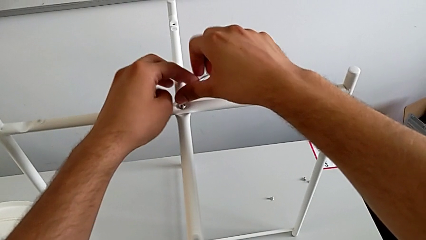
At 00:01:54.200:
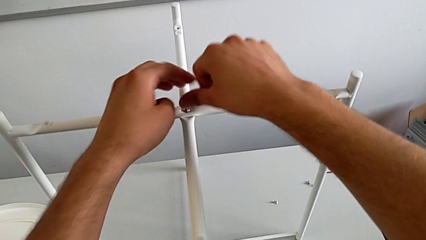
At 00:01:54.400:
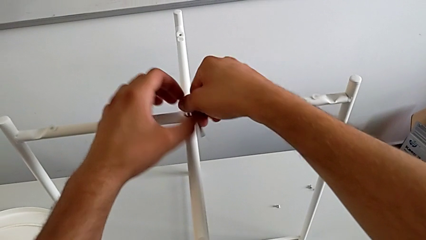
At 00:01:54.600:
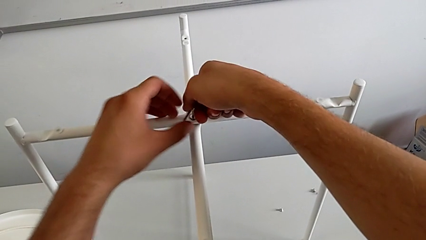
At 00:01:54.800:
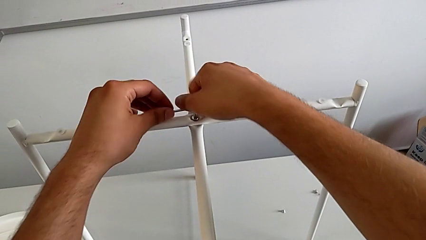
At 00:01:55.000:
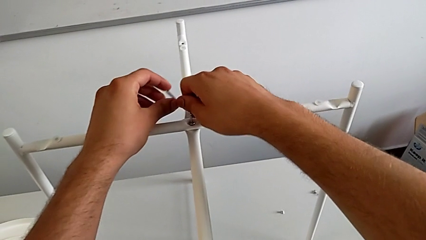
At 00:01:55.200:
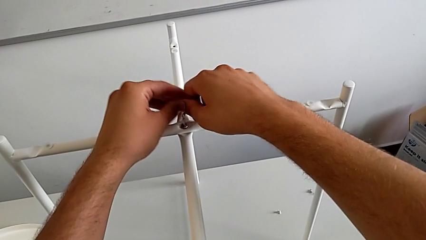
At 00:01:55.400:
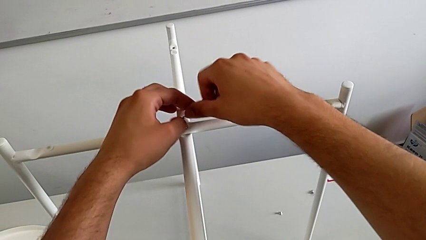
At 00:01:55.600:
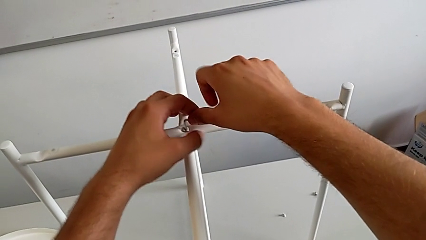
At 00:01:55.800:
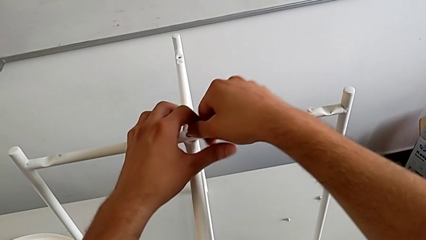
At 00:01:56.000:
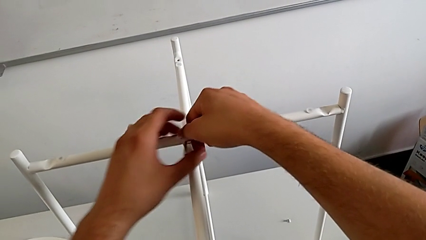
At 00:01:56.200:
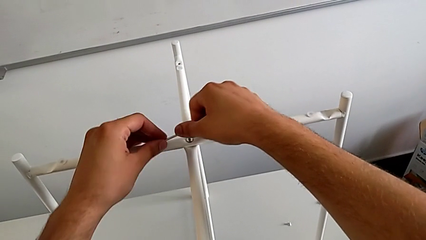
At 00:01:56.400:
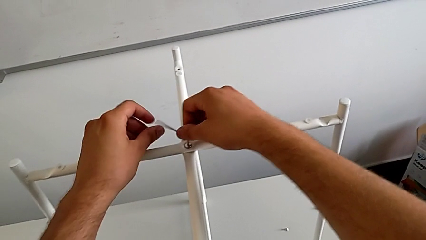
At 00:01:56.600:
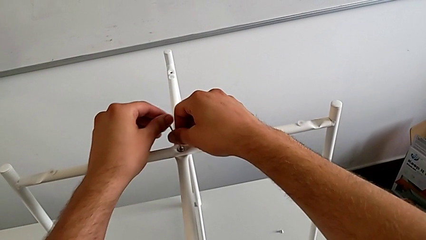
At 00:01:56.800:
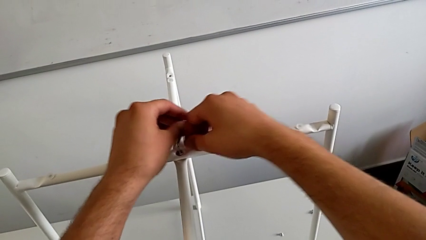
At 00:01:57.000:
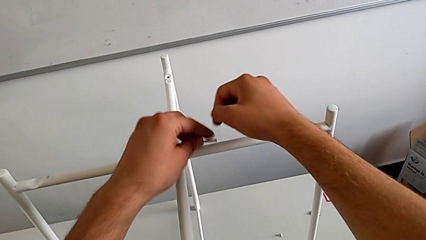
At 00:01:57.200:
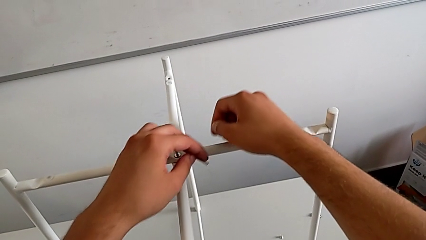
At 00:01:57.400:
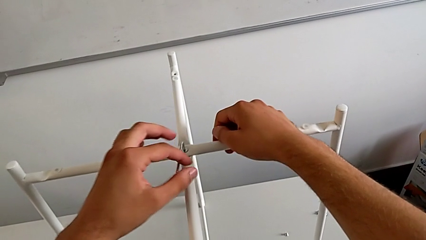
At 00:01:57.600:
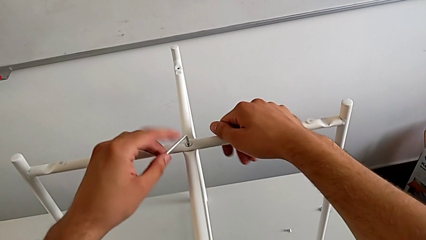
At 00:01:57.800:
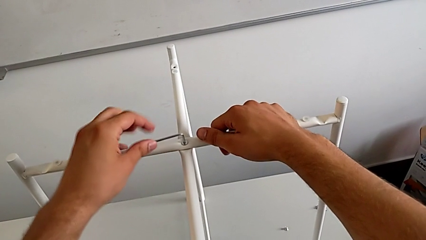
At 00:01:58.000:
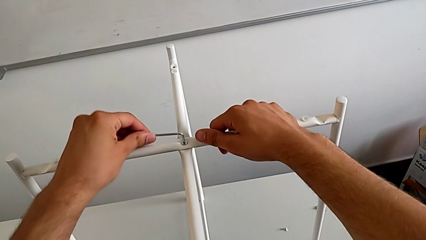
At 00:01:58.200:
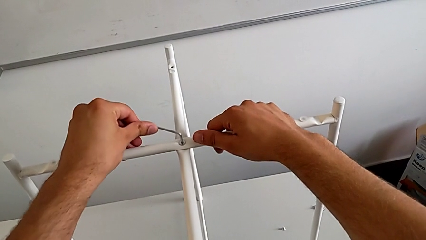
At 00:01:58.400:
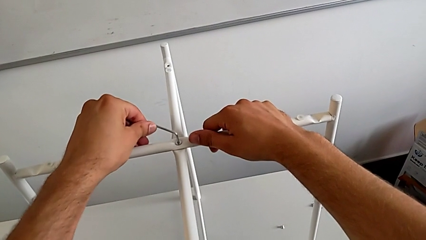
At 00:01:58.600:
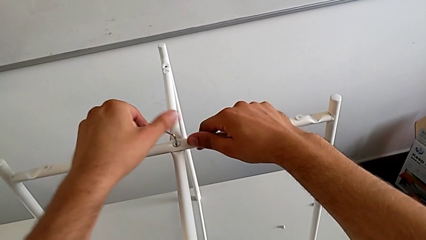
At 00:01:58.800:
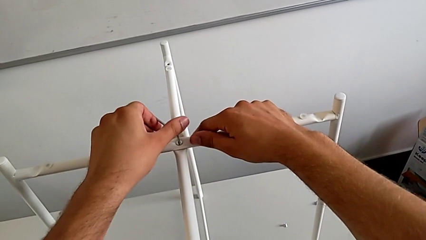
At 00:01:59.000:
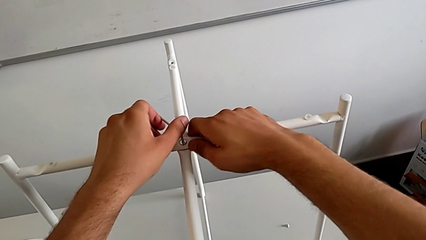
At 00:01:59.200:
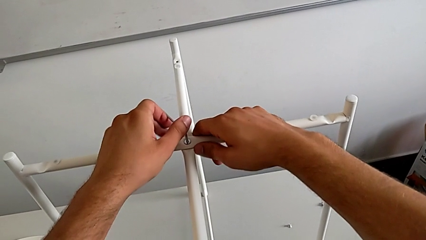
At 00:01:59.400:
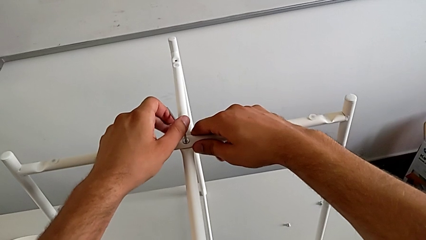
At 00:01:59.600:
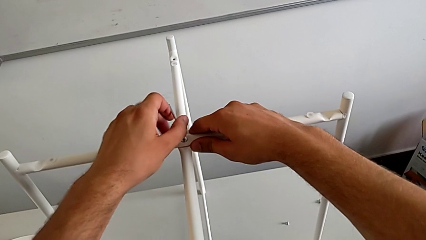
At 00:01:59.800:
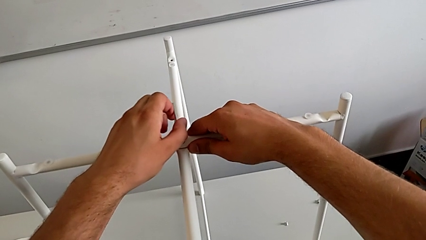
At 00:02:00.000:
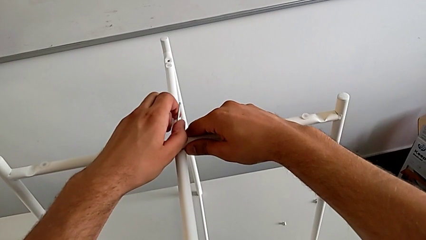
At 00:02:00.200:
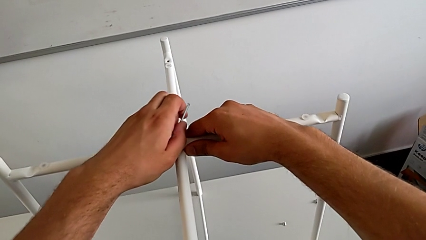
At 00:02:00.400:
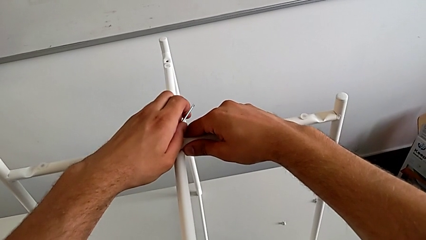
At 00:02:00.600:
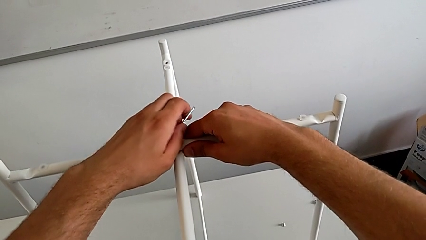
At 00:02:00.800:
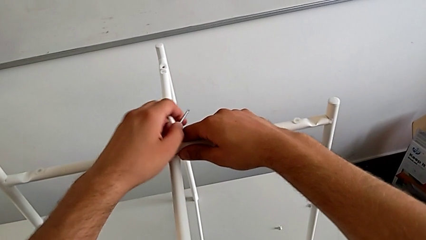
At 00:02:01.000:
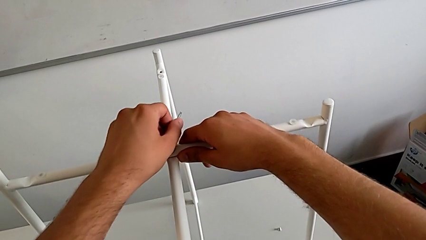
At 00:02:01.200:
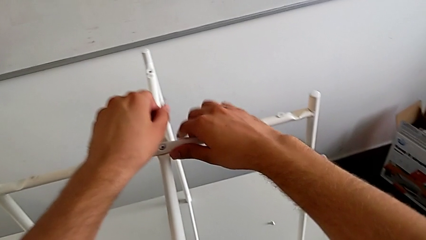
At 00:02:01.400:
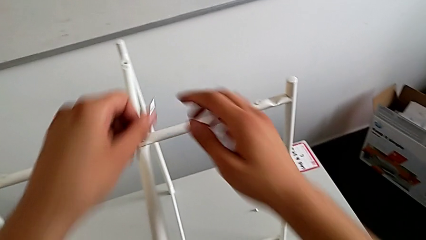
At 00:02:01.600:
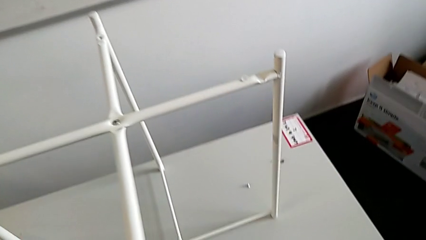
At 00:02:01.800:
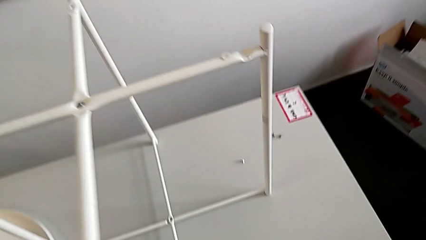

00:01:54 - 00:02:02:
The camera wearer is assembling the top screw into the legs. They keep screwing the hex socket head and withdraw the Allen wrench.

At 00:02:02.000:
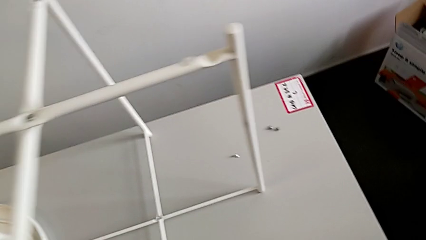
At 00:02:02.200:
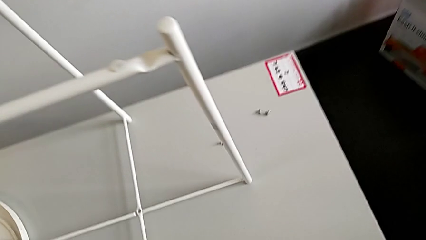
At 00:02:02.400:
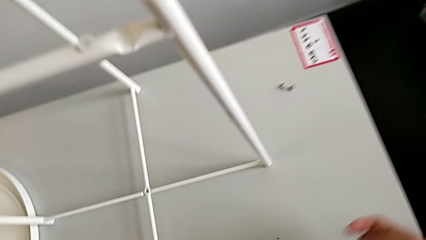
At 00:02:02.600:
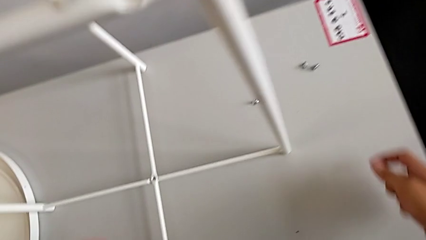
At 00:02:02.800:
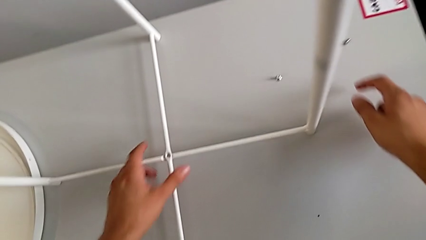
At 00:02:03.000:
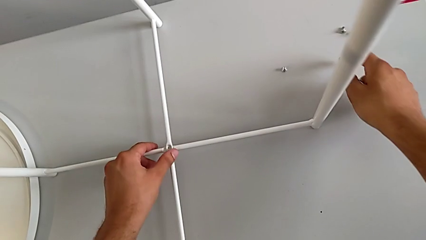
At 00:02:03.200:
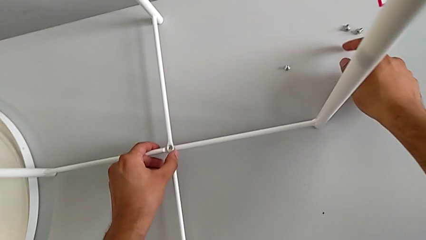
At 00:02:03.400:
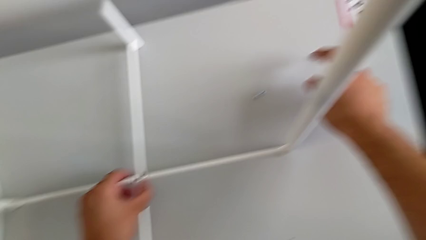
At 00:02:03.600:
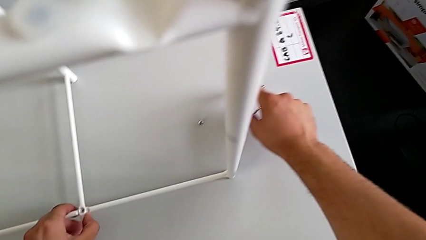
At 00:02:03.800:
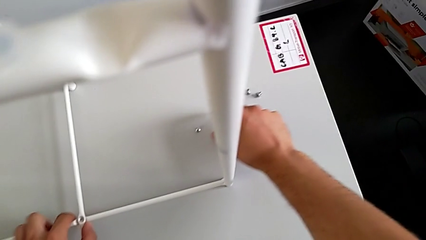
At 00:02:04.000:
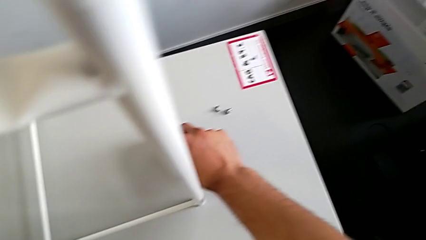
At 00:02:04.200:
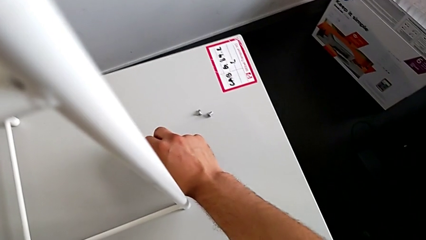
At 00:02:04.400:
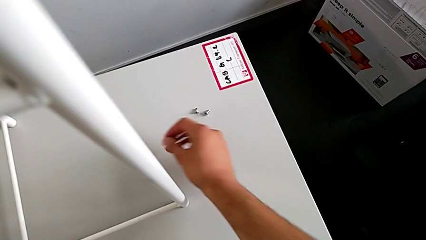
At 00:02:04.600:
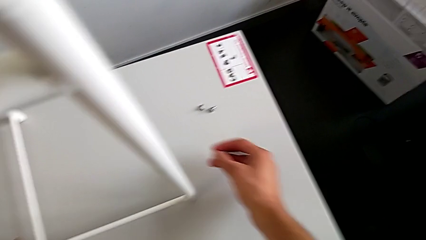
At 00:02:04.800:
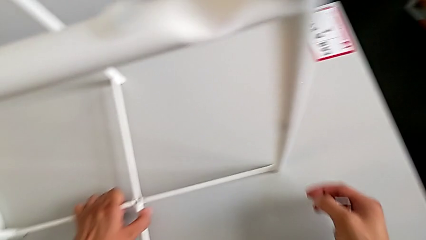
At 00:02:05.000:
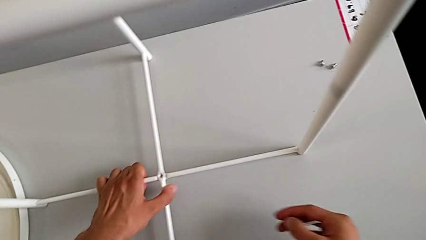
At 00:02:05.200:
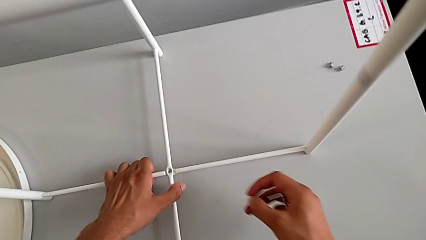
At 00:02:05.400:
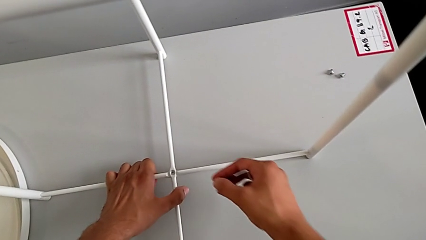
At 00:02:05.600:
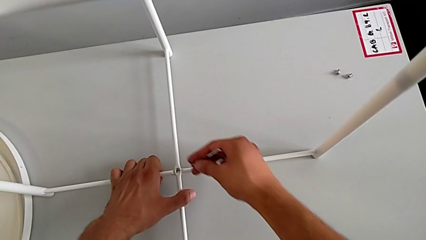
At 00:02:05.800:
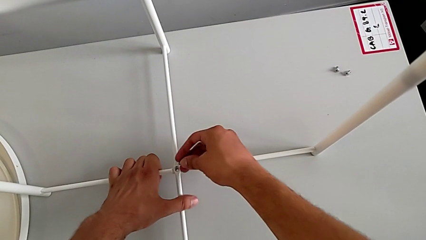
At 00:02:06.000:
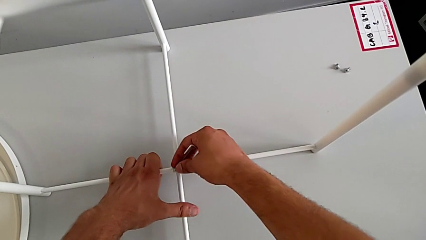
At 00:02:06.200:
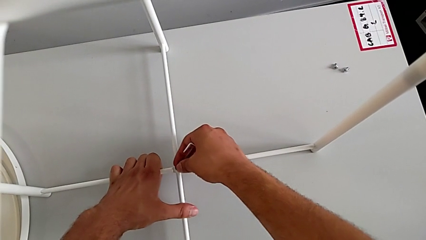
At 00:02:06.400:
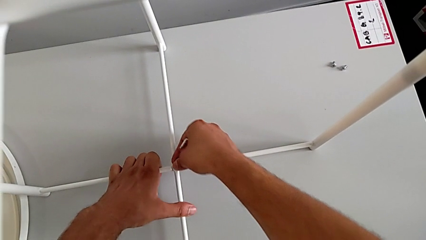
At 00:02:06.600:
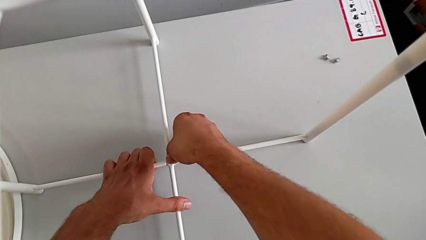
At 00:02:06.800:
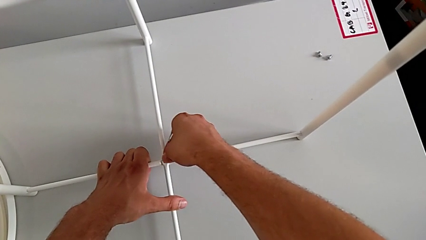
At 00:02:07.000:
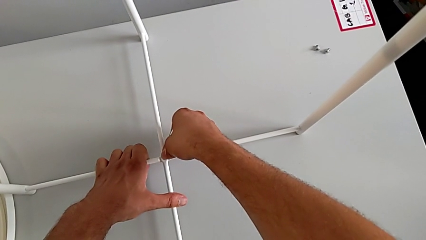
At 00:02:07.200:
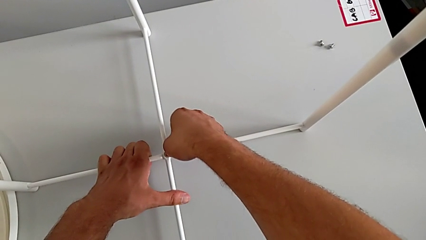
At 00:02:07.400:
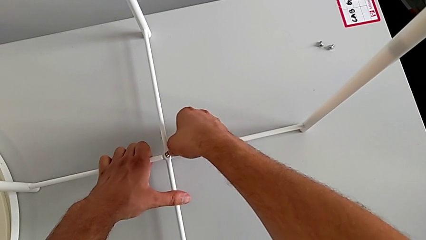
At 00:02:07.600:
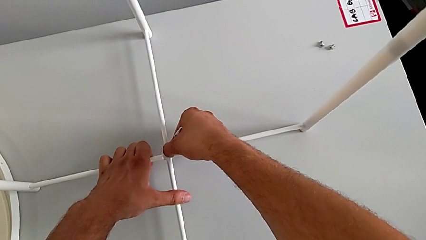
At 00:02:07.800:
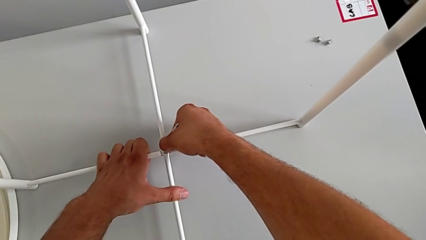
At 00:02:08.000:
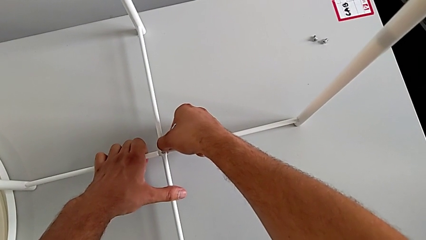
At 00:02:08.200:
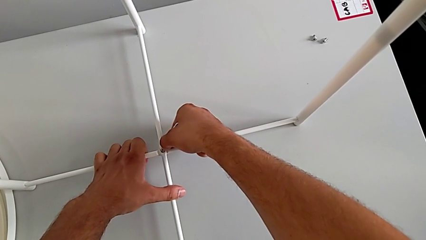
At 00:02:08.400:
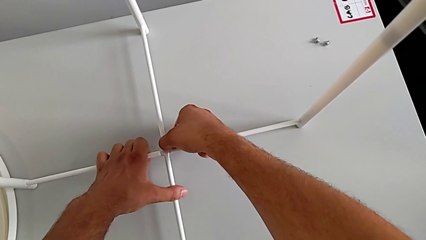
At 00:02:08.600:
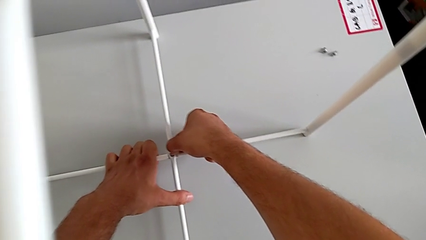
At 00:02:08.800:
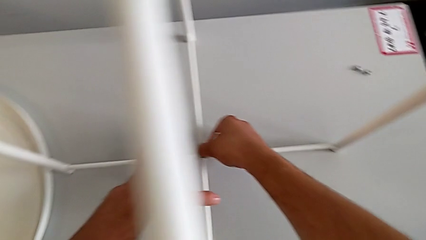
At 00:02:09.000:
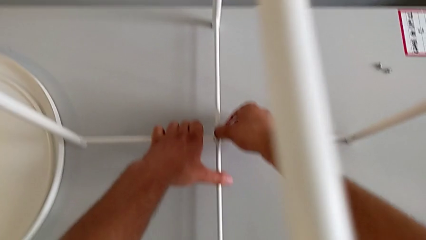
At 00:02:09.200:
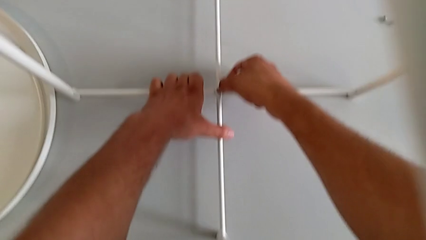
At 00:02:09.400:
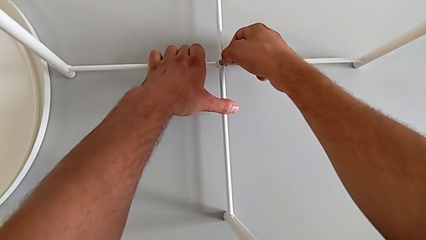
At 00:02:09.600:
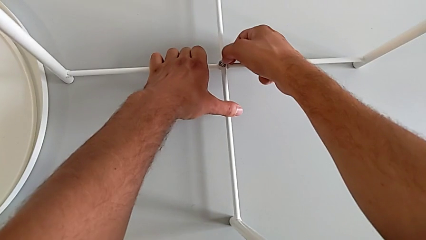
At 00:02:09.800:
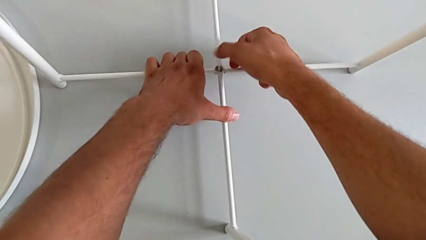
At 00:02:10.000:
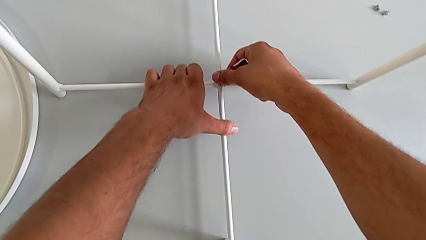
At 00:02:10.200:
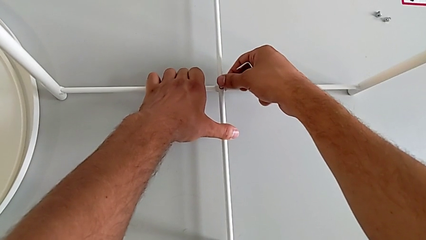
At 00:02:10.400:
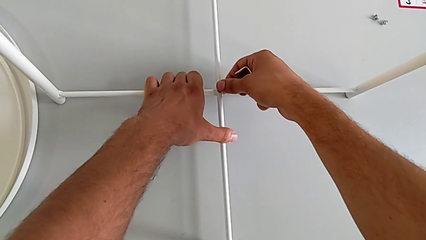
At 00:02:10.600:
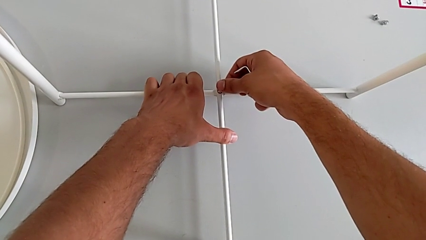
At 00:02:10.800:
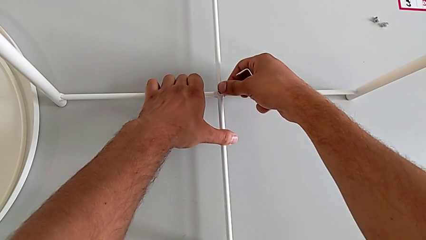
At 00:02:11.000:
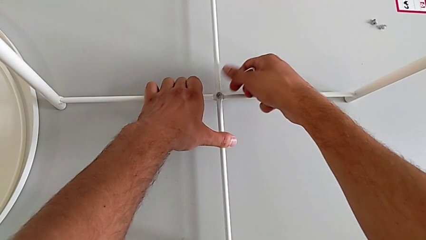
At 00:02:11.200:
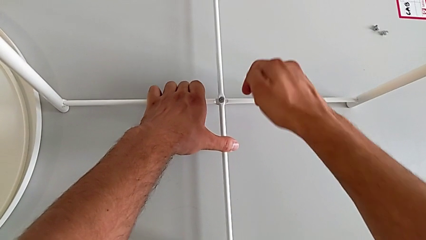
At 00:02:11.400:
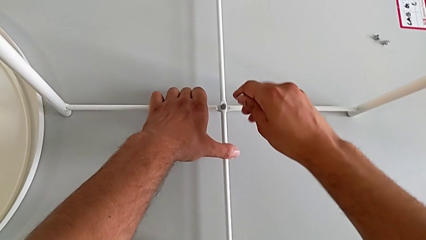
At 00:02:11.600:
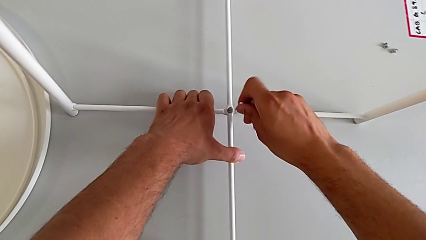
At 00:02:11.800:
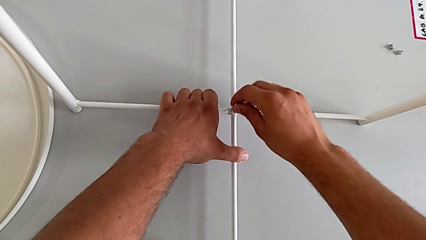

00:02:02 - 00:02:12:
The camera wearer is assembling the bottom screw into the legs. They grab the leg, grab the hex socket head, insert it, align it and insert the Allen wrench.
